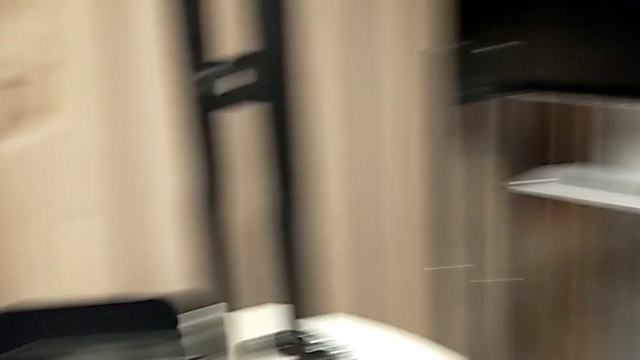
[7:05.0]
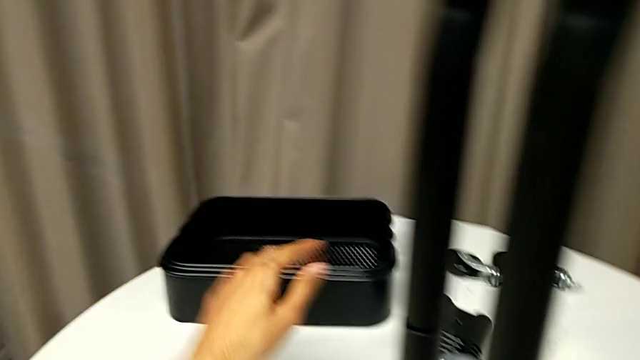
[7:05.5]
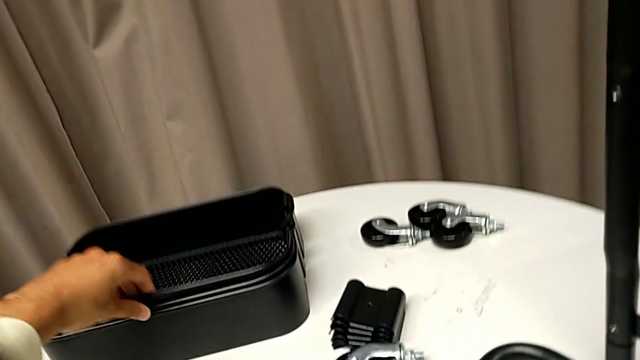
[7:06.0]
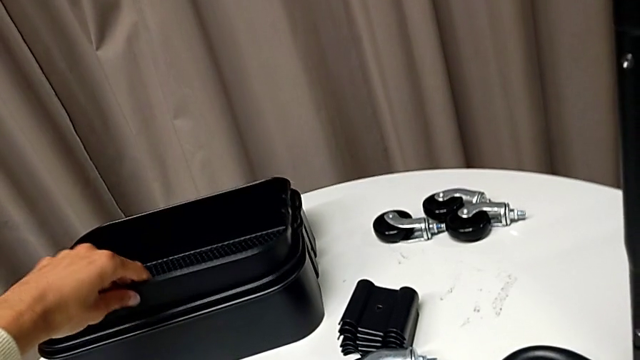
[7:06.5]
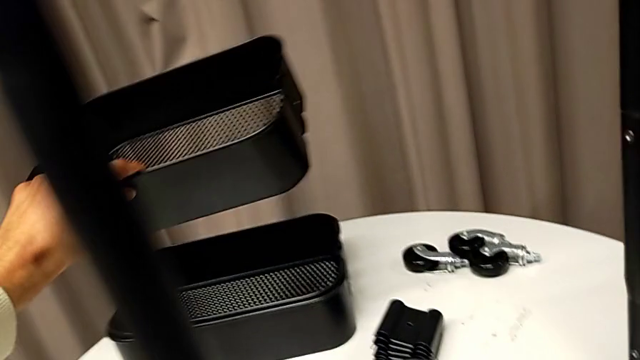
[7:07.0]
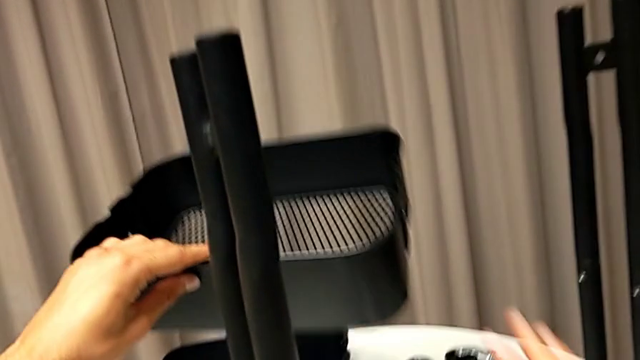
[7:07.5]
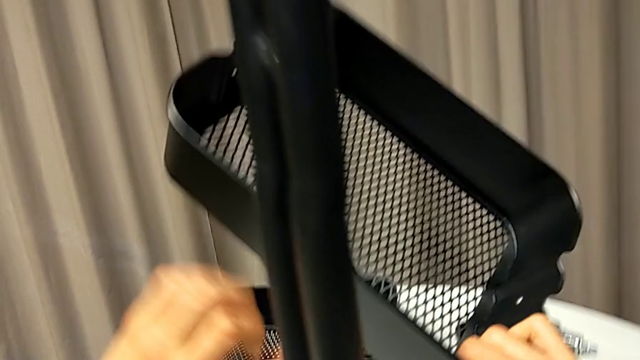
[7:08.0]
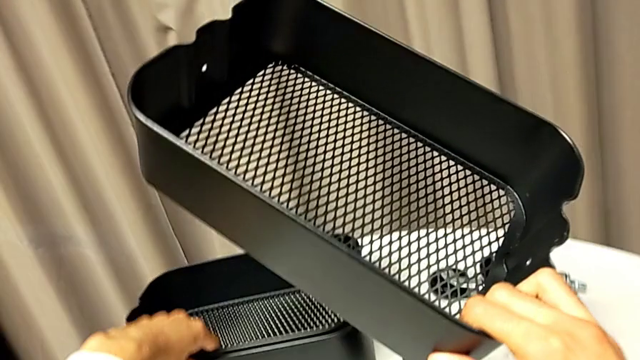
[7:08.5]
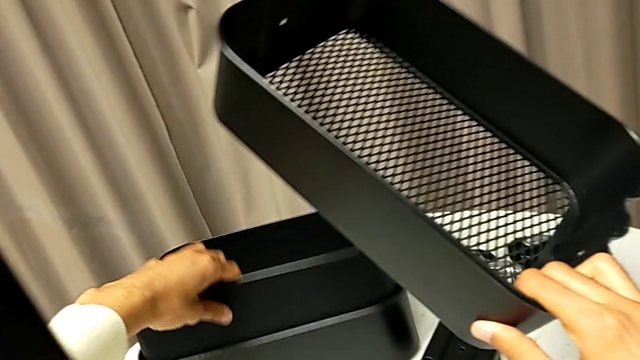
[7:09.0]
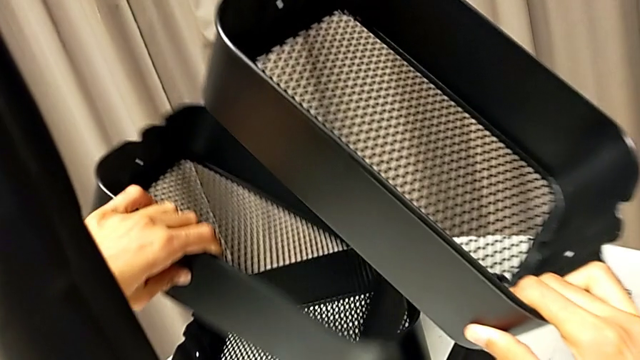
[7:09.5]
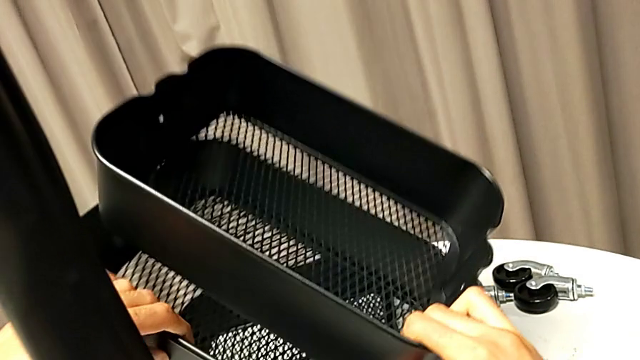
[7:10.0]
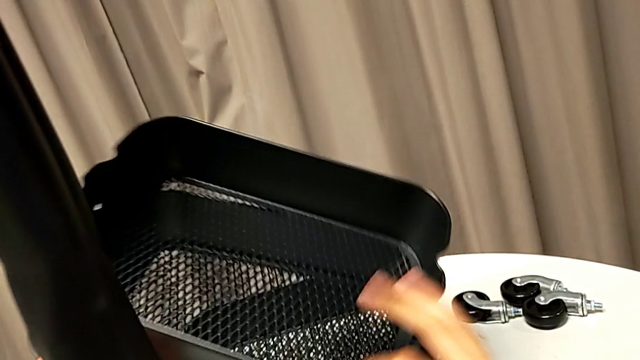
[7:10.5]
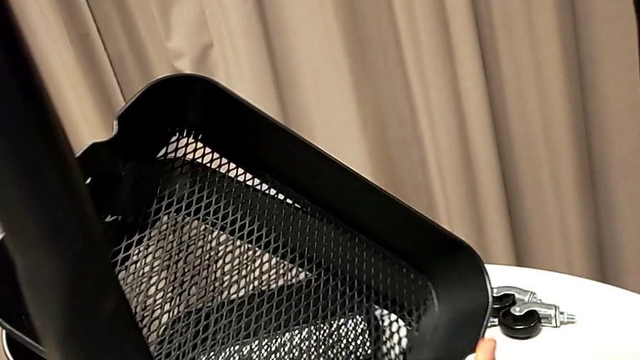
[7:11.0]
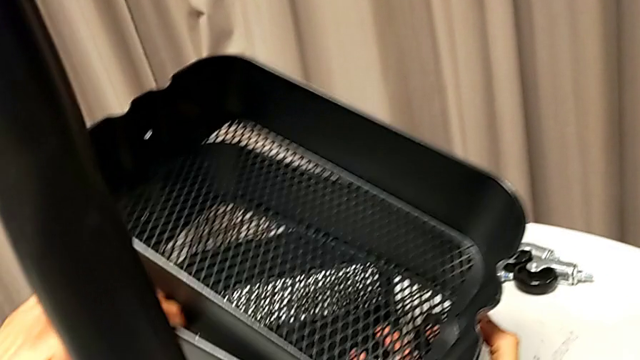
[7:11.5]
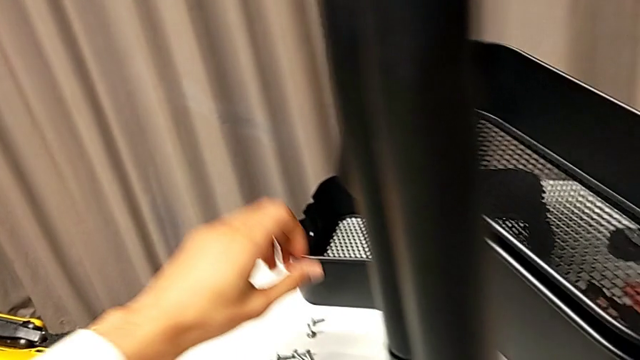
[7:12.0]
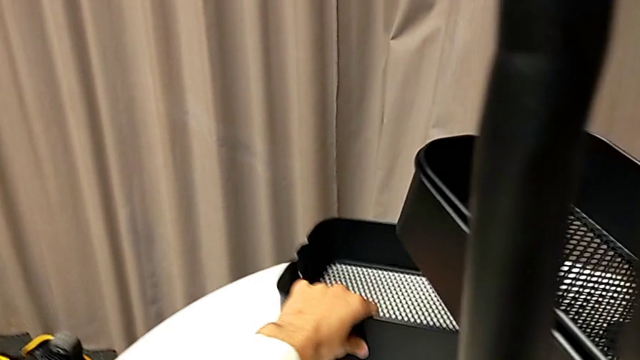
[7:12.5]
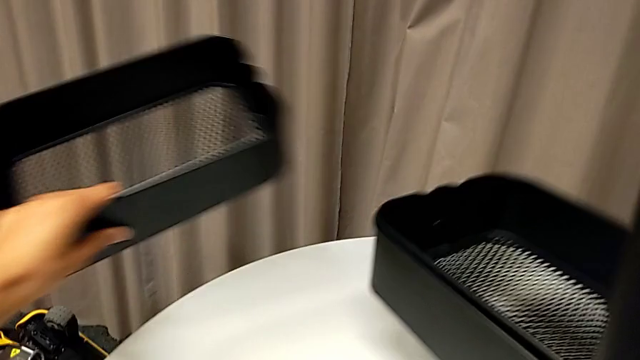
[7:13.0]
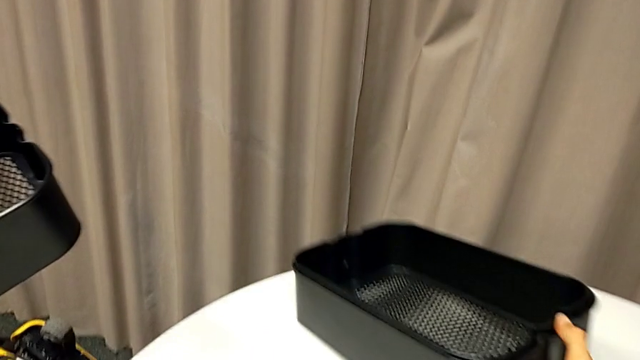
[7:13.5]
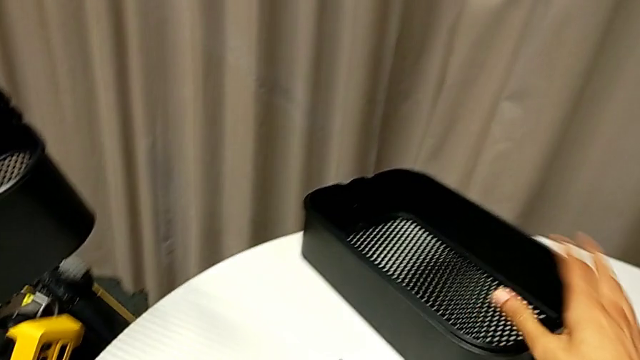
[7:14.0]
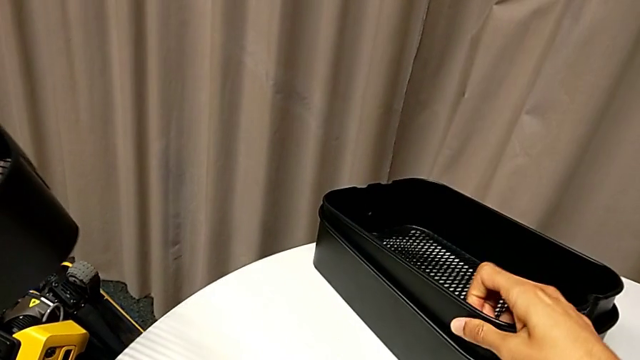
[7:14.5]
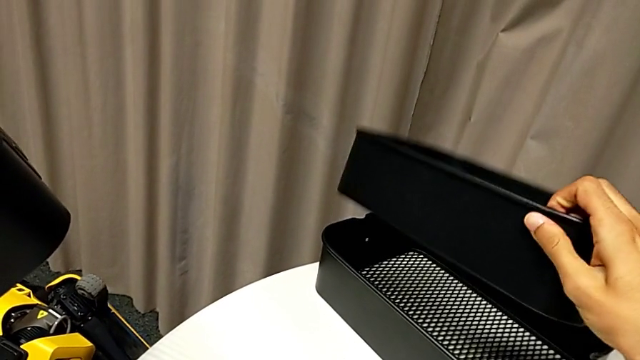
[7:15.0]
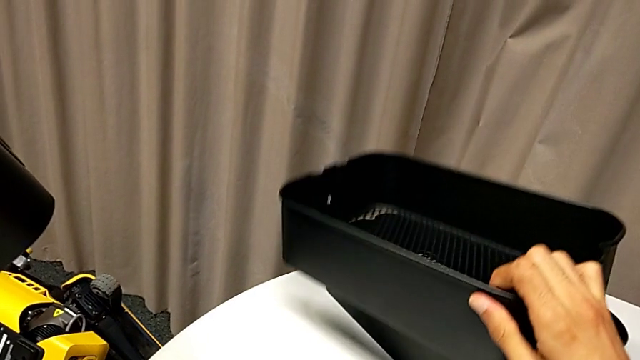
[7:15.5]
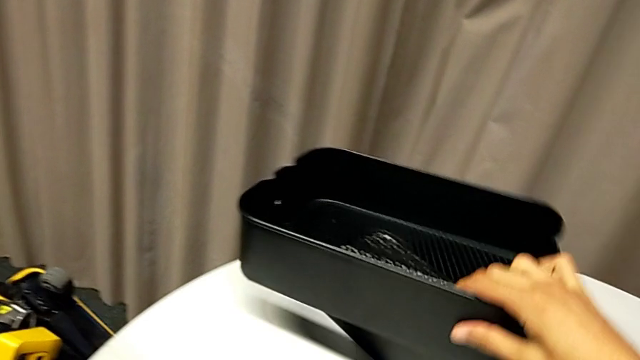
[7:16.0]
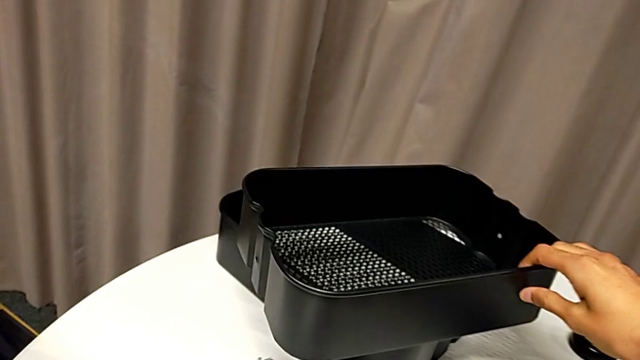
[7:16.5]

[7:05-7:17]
The camera wearer is inserting the lower basket. They grab the top grid tray, grab the middle grid tray, grab the bottom grid tray and place the middle grid tray.

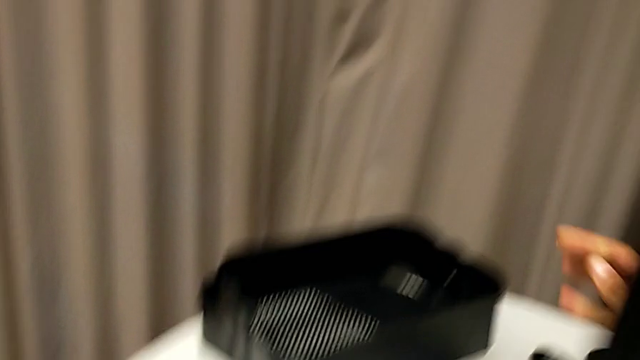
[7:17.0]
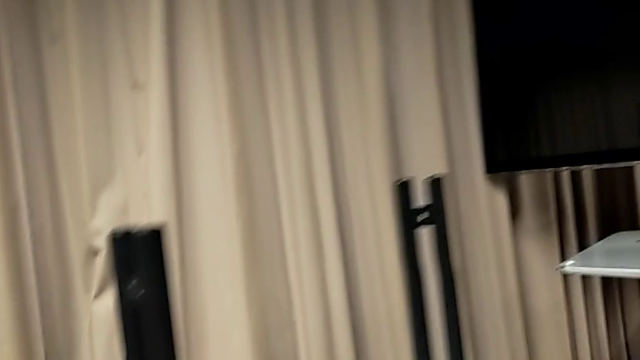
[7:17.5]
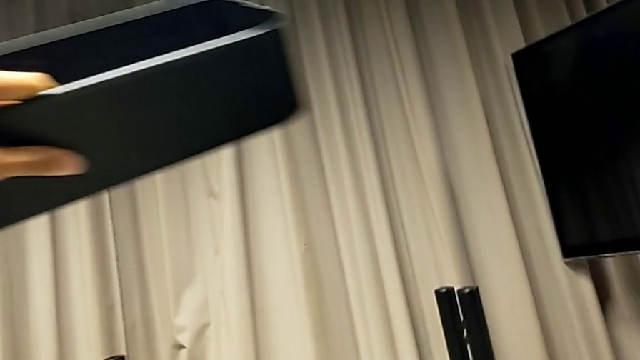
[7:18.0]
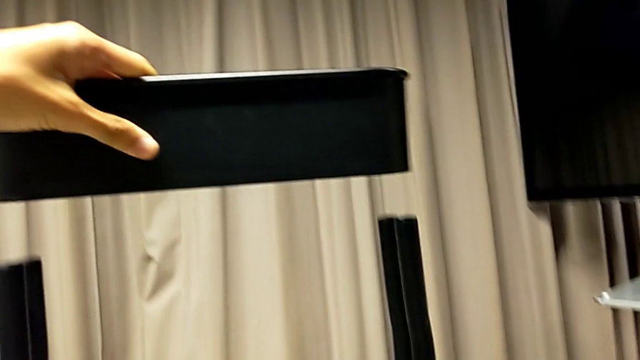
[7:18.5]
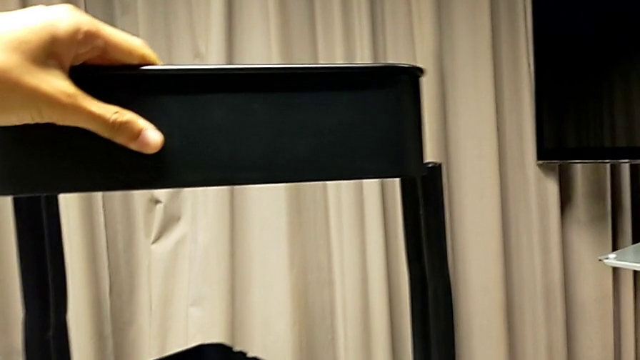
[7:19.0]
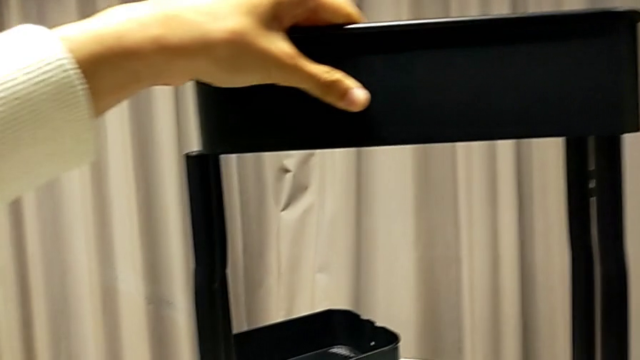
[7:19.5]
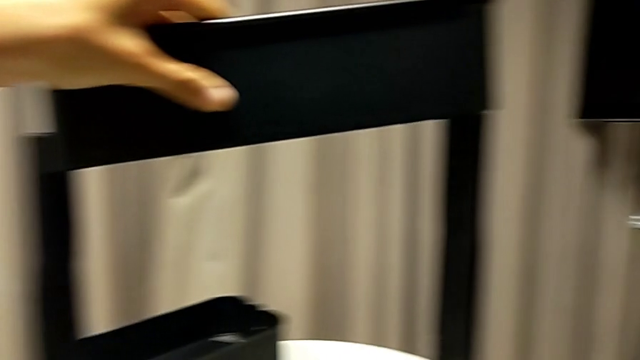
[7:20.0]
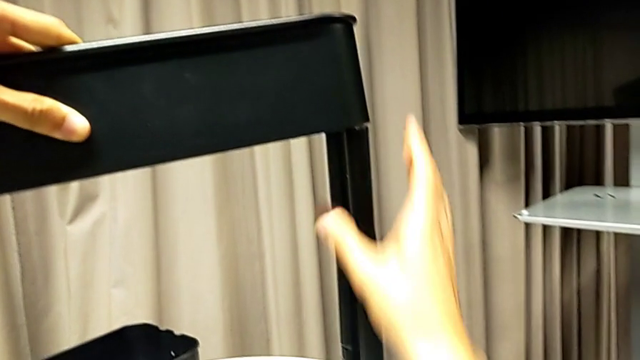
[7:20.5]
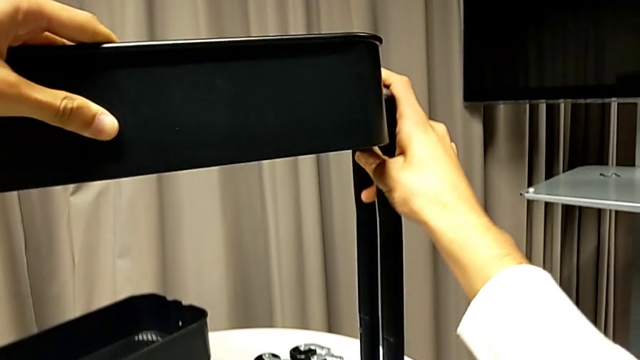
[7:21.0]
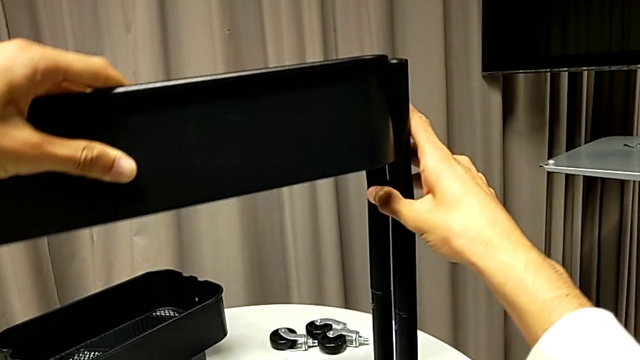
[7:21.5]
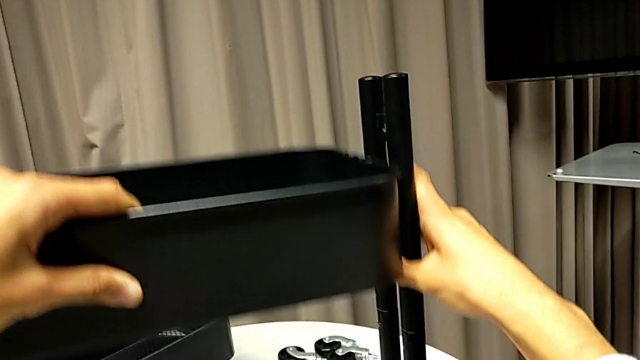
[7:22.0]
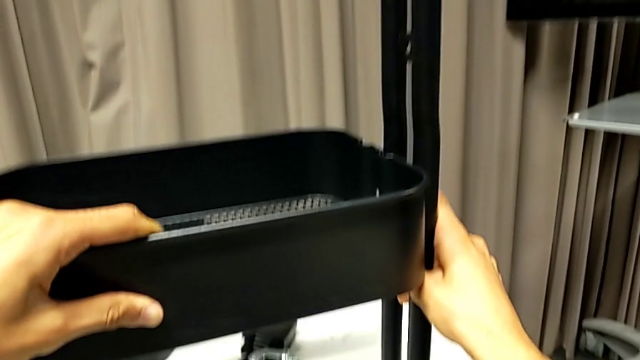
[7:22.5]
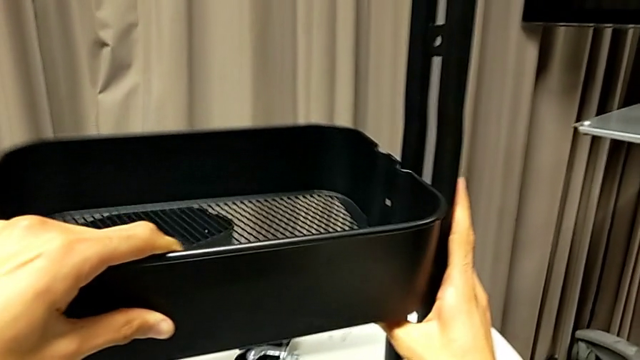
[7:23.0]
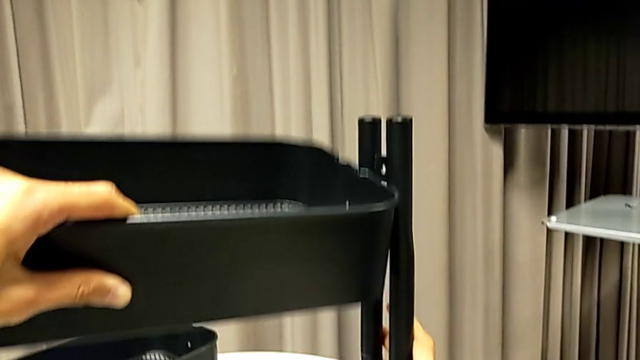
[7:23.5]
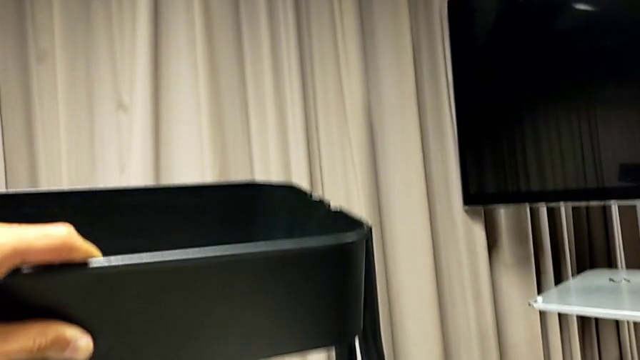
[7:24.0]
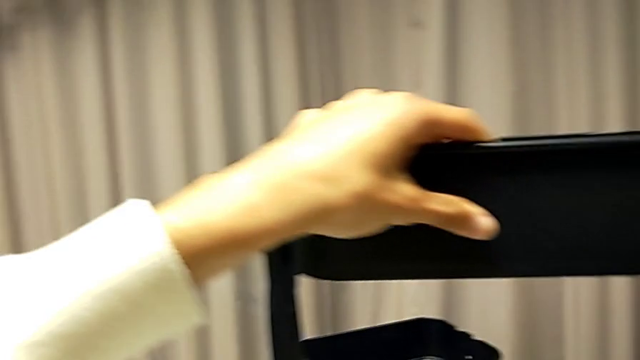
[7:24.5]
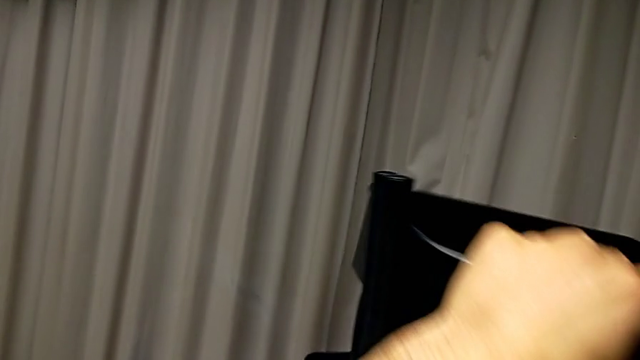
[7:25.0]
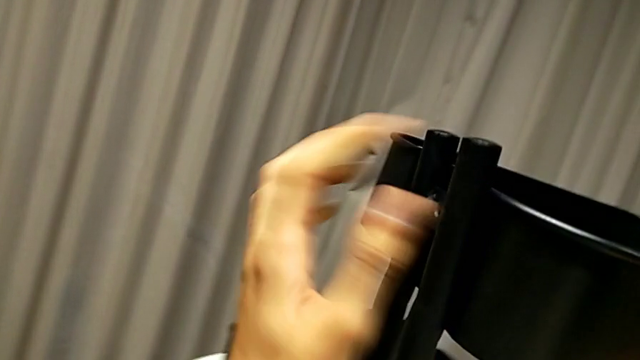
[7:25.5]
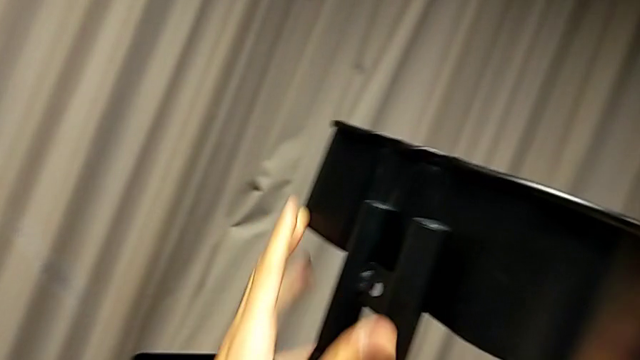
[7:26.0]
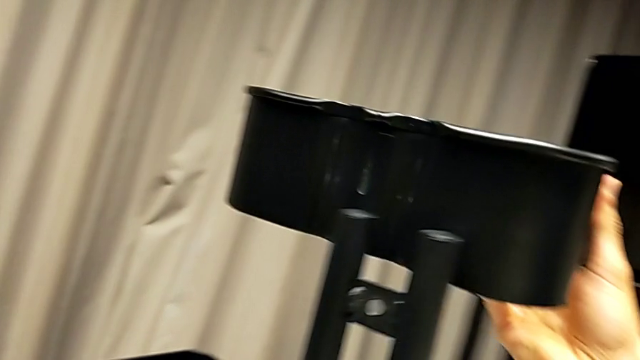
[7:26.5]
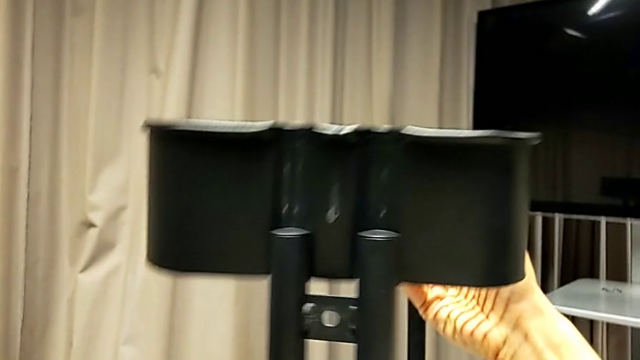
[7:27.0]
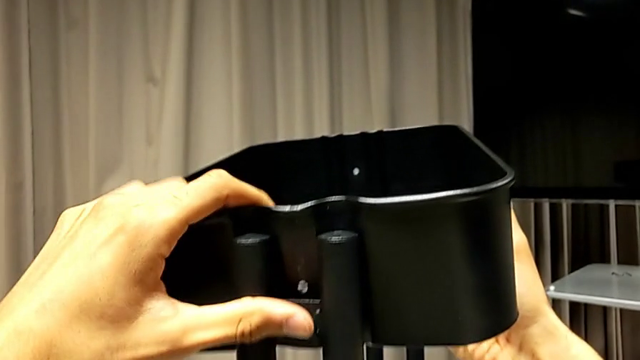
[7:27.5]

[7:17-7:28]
The camera wearer is inserting the lower basket. They align the bottom grid tray and insert it.
